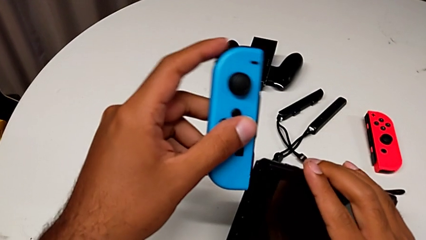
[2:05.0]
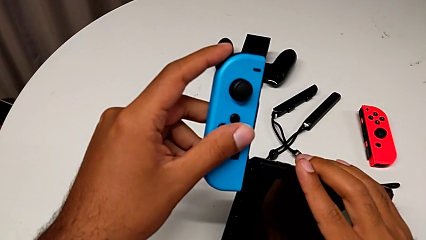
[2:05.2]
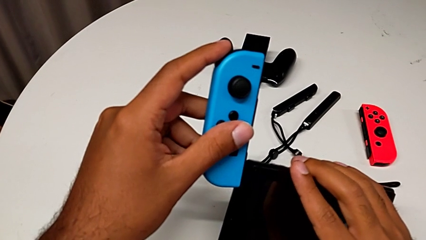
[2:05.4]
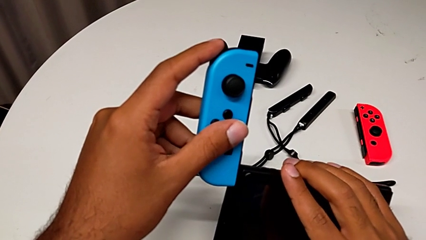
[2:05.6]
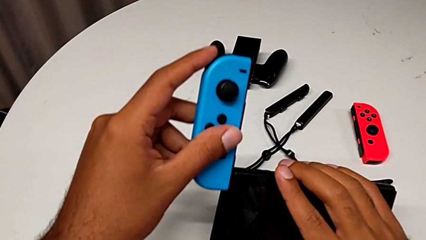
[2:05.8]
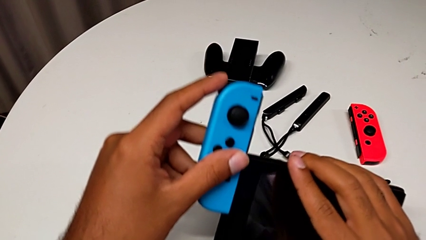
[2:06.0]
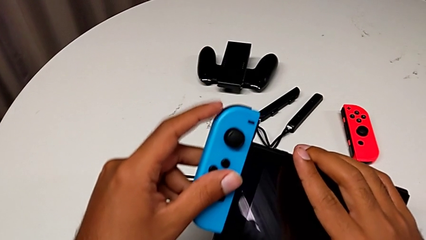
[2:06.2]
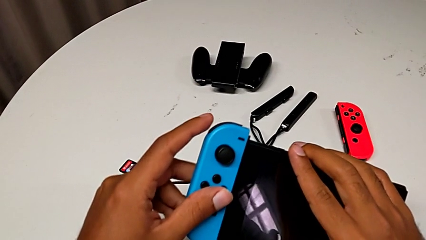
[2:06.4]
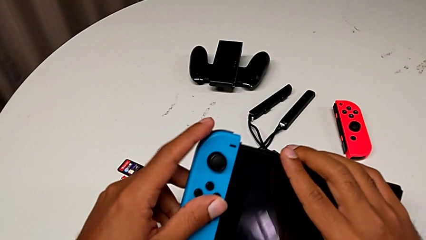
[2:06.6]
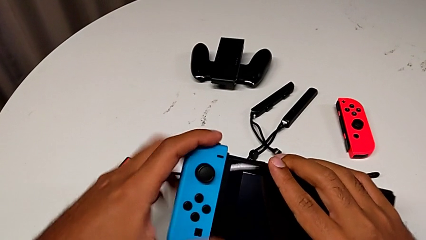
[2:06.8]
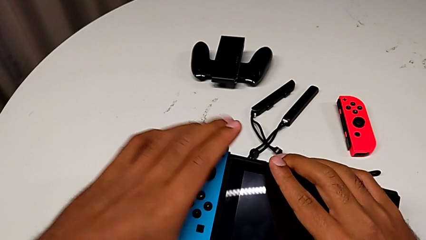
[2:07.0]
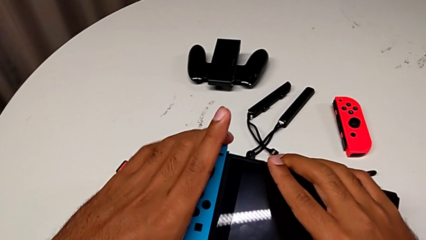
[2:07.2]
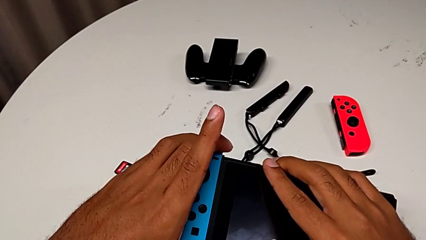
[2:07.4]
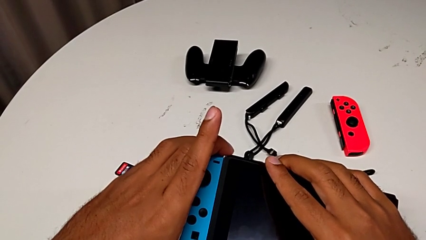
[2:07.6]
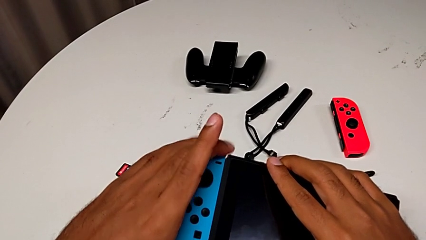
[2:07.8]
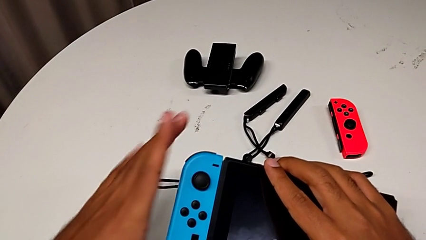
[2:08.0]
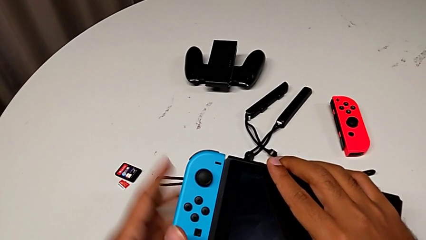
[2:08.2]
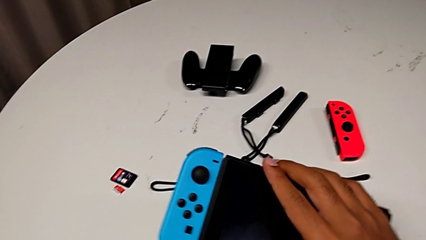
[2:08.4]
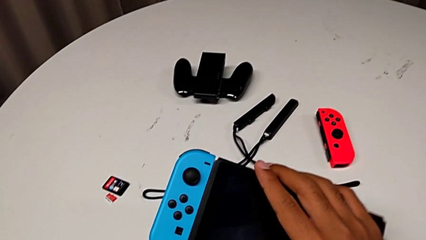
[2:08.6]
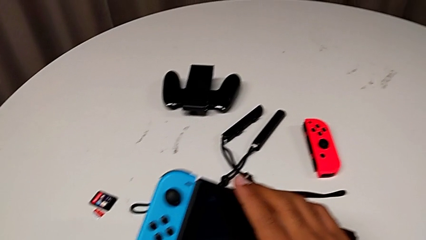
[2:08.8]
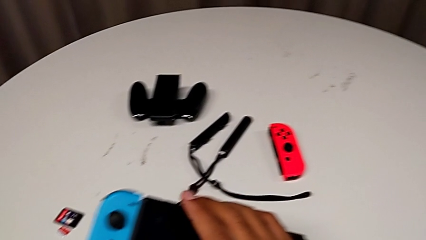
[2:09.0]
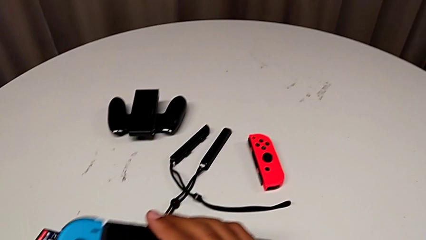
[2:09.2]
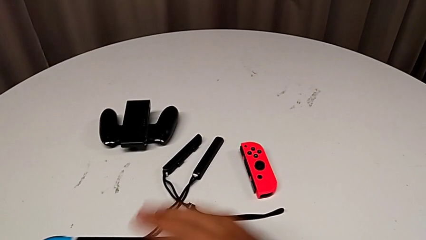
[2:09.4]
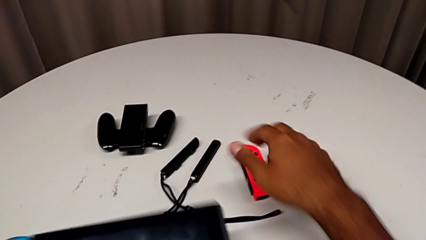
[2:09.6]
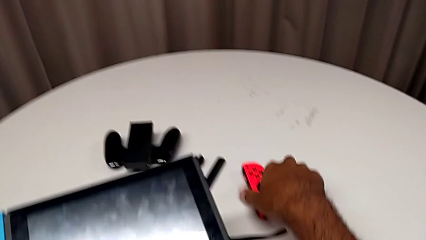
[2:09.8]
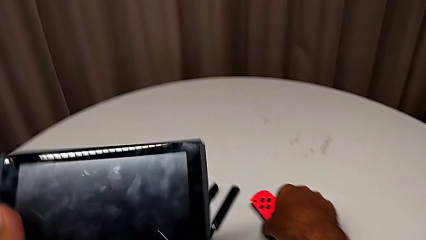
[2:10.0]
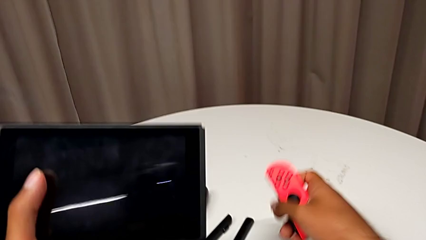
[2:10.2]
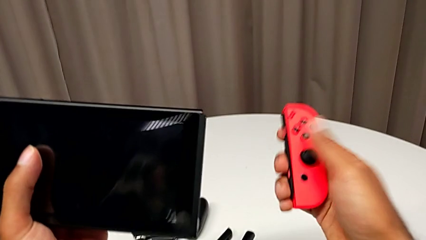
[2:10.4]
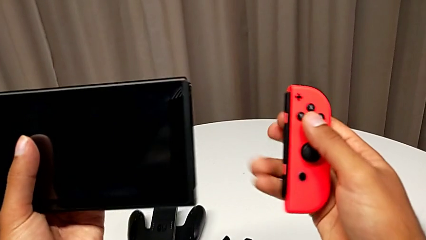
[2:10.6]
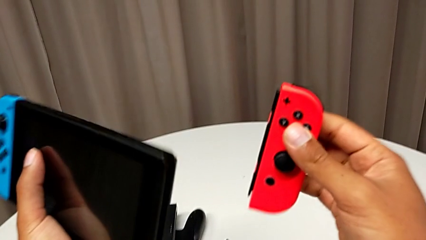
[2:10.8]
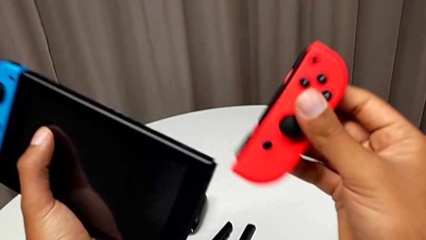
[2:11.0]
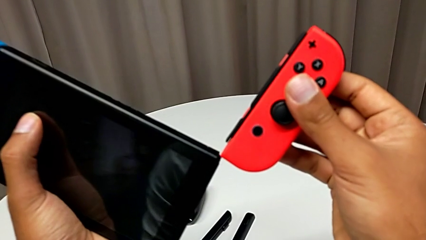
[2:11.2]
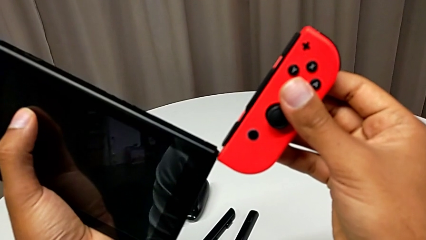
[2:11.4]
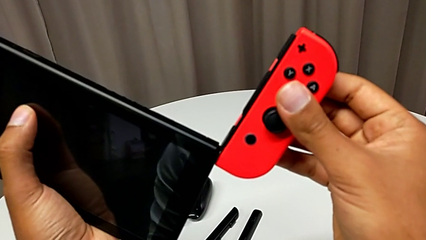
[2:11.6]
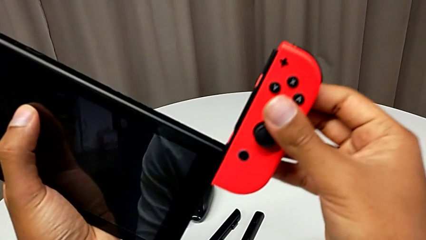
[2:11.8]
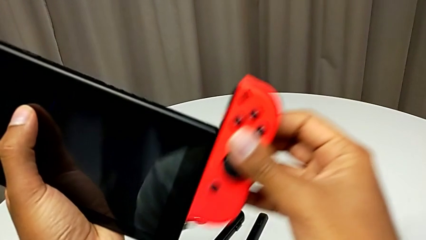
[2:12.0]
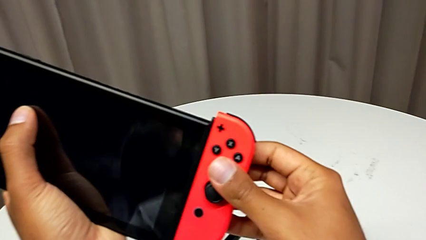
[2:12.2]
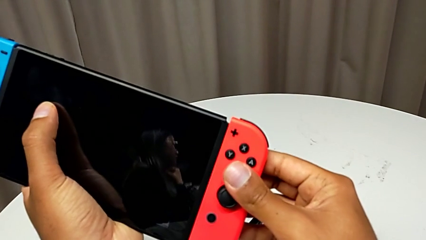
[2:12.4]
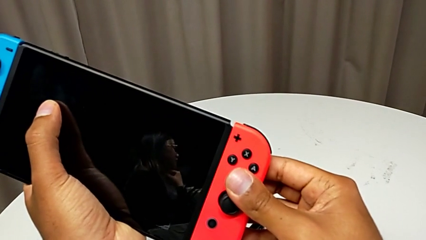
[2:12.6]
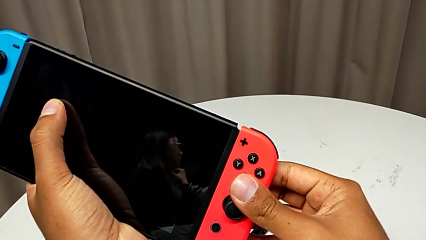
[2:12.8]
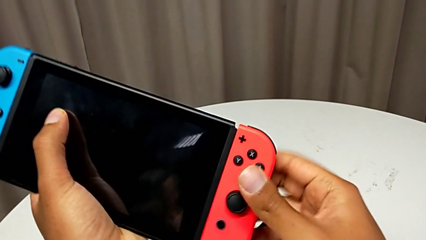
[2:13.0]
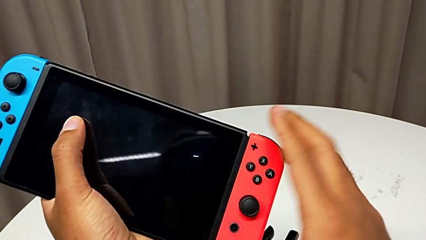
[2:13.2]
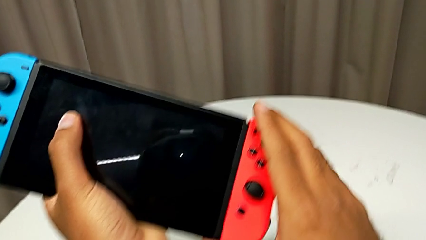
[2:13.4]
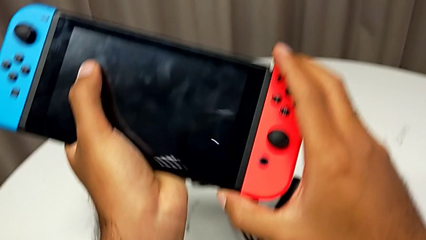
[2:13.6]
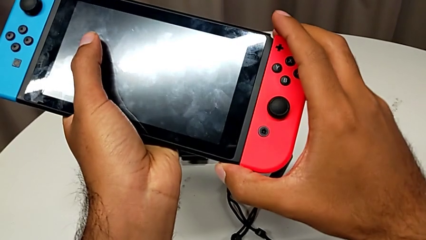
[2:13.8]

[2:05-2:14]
The camera wearer is changing the Joy-Con controller from the Joy-Con straps to the handheld mode. They assemble the blue Joy-Con controller, grab the red Joy-Con controller and assemble it.

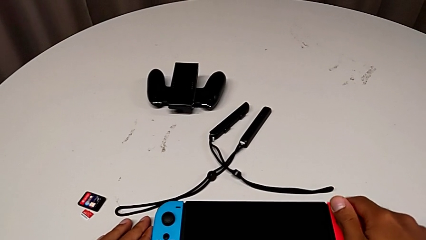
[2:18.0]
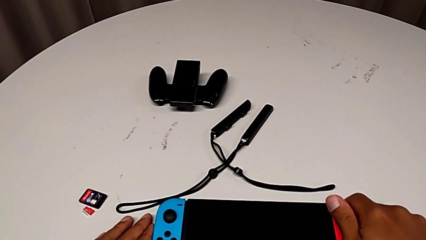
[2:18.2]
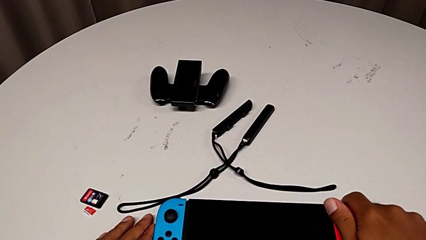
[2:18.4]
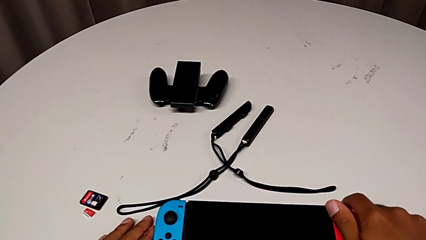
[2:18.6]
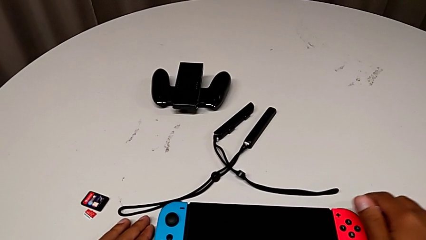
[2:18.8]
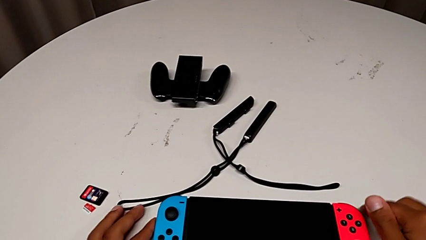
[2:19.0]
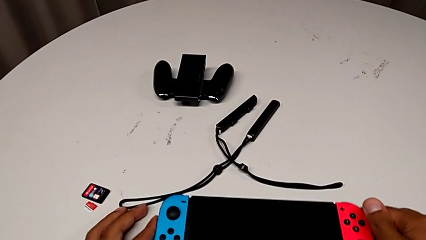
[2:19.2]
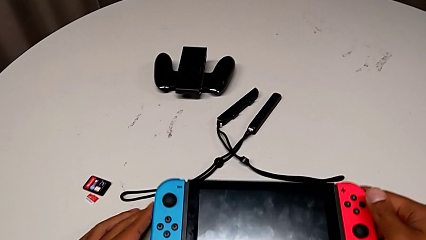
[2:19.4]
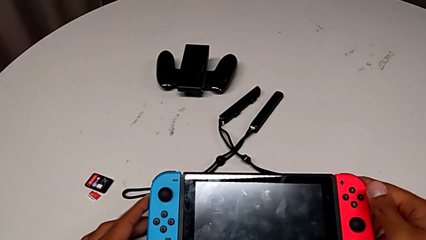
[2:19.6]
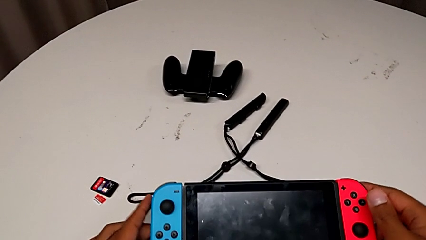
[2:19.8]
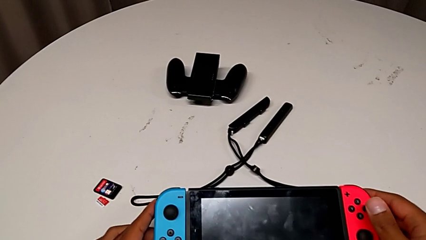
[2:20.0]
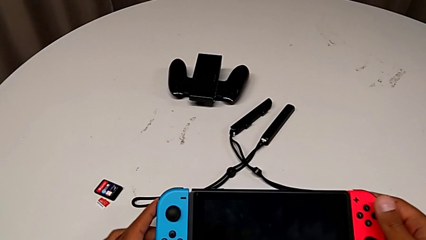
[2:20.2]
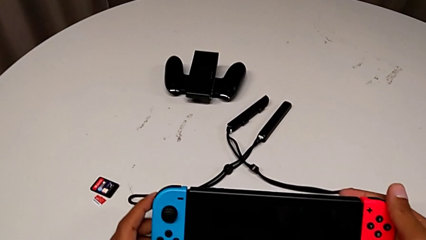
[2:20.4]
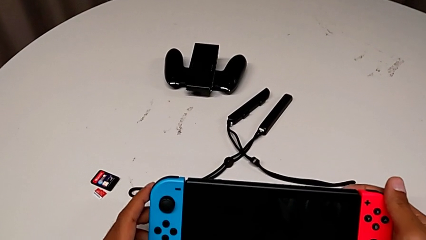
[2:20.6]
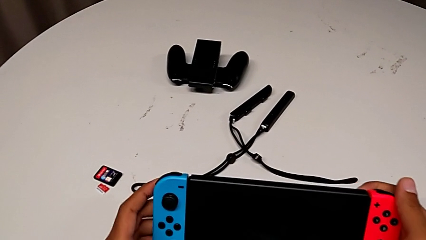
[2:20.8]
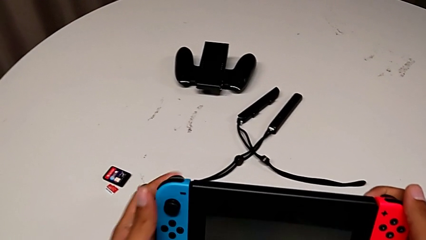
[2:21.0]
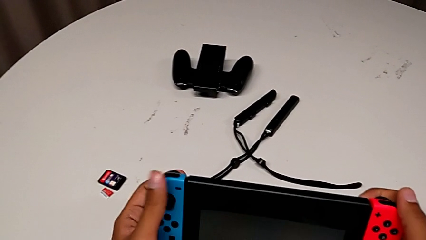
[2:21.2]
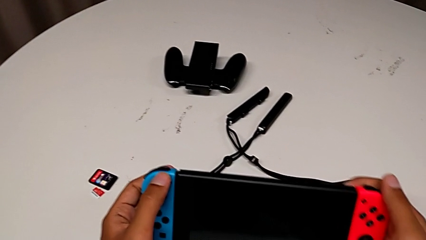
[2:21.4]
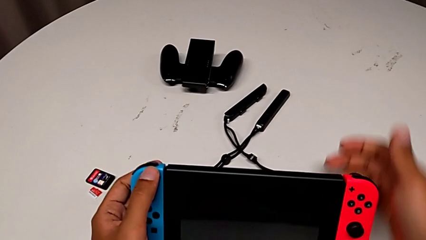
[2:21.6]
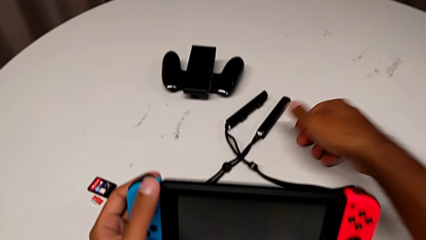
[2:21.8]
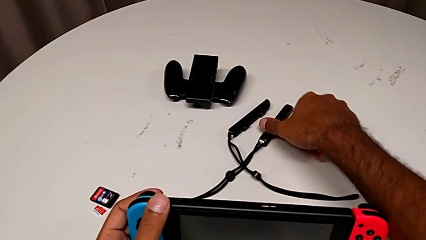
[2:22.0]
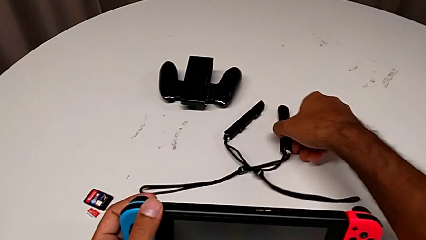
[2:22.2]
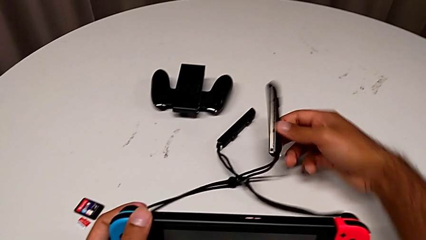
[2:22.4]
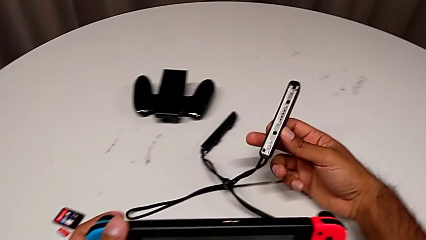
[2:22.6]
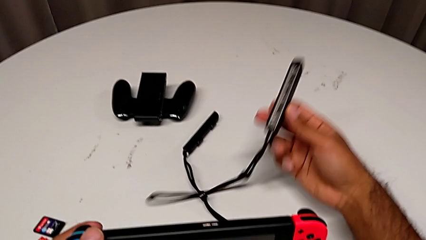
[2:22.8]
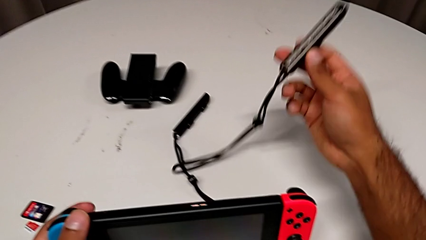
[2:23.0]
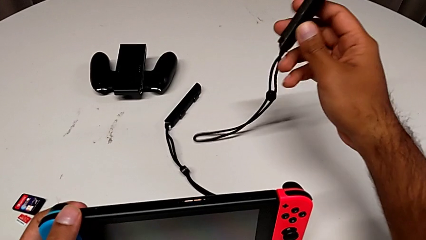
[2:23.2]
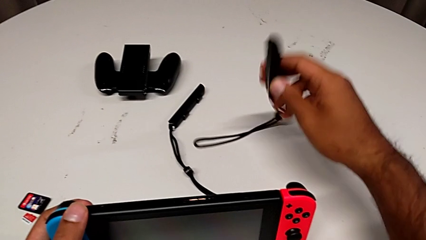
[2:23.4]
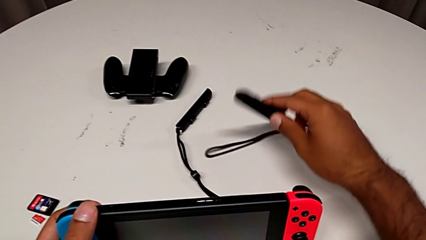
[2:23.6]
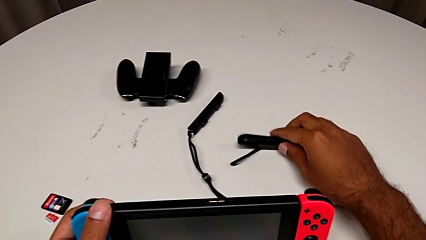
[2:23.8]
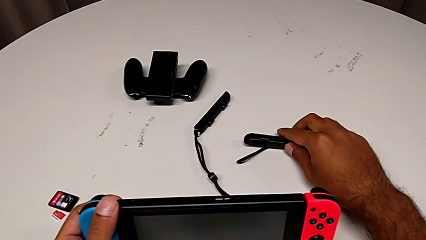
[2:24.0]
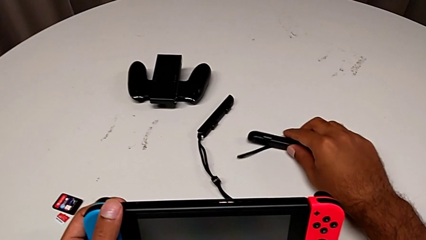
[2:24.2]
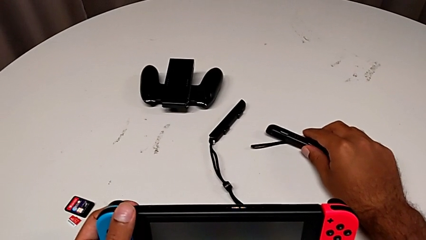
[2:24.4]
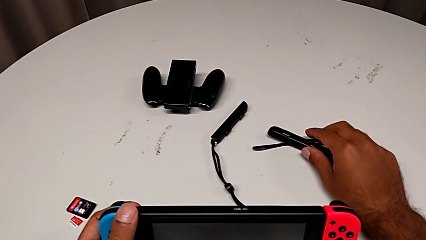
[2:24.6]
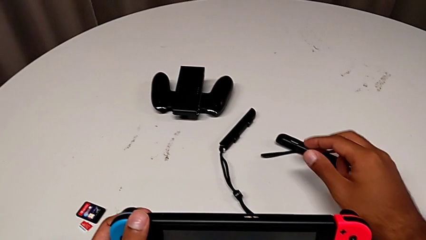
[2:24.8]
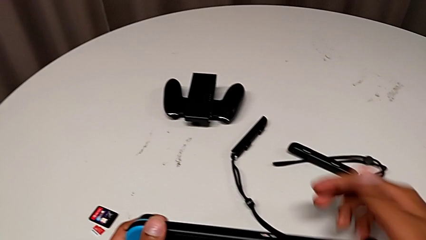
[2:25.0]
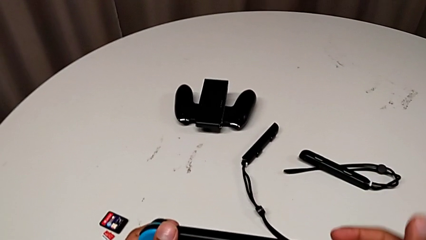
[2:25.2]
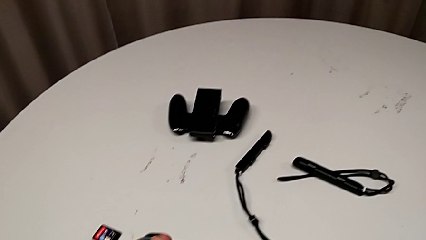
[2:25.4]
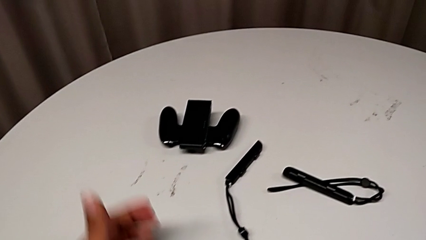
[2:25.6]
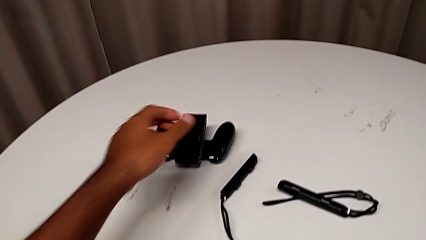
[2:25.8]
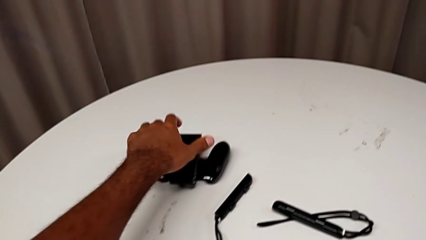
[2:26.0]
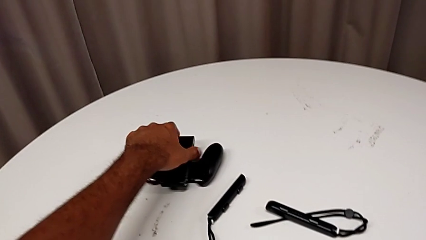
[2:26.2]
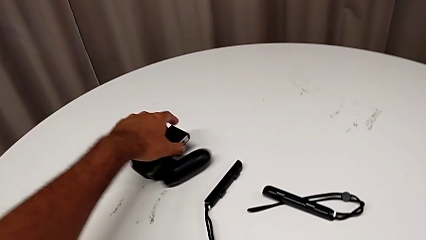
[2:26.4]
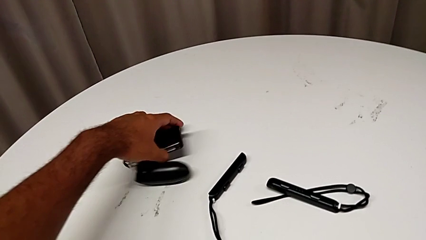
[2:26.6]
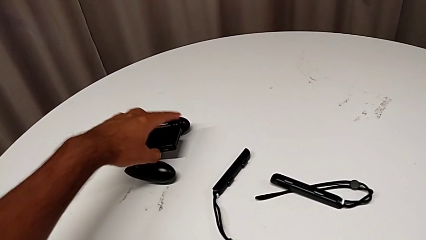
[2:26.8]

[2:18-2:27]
The camera wearer is standing the Nintendo Switch upright using the Kickstand. They grab the Nintendo Switch and wrongly grab the Joy-Con strap.
